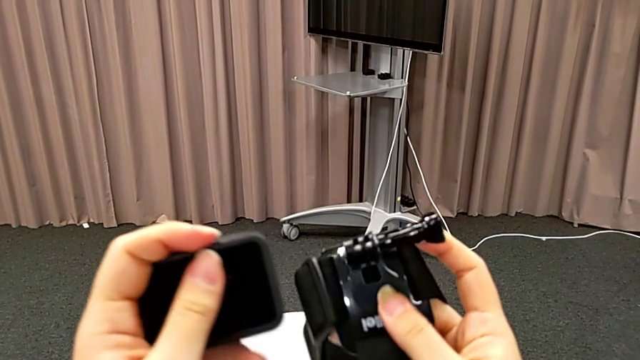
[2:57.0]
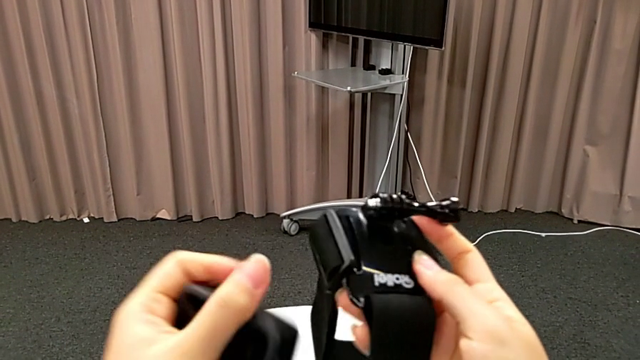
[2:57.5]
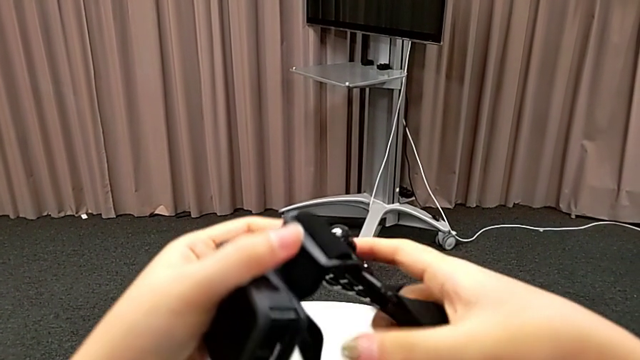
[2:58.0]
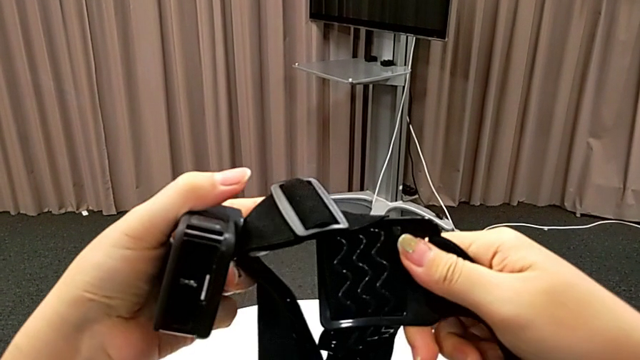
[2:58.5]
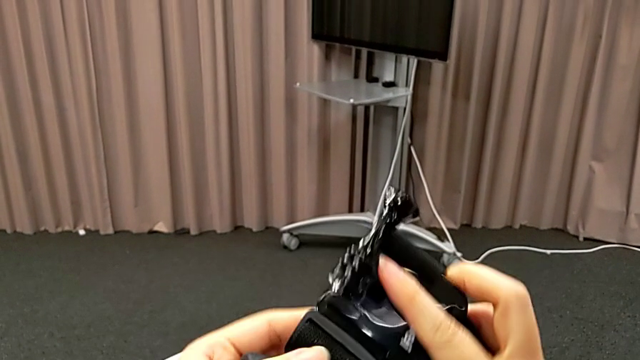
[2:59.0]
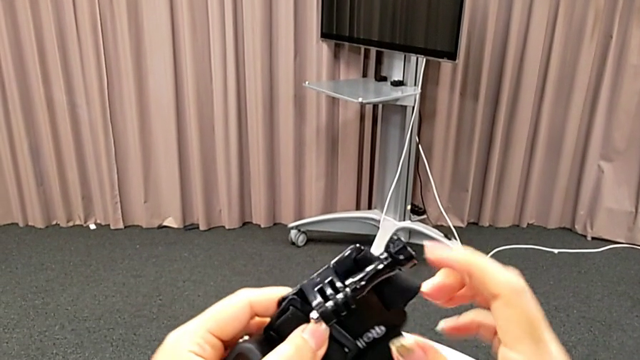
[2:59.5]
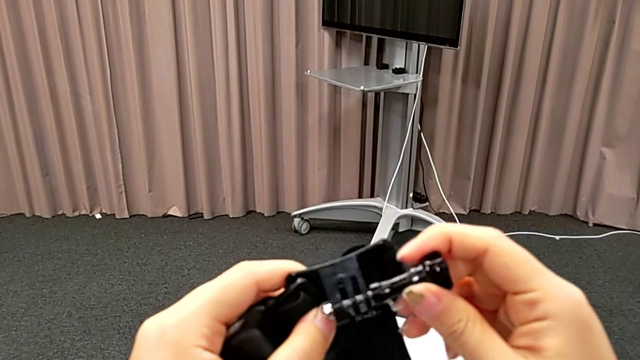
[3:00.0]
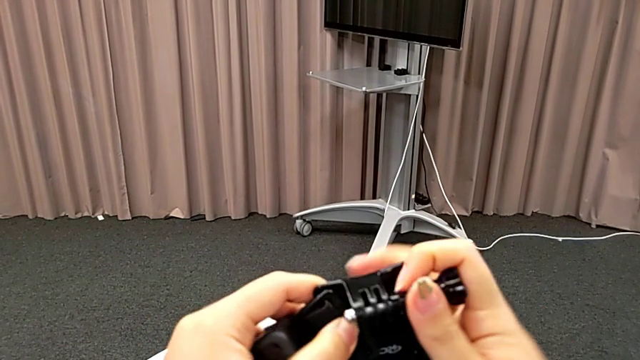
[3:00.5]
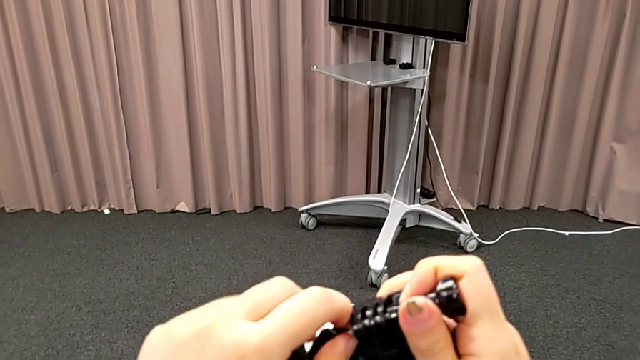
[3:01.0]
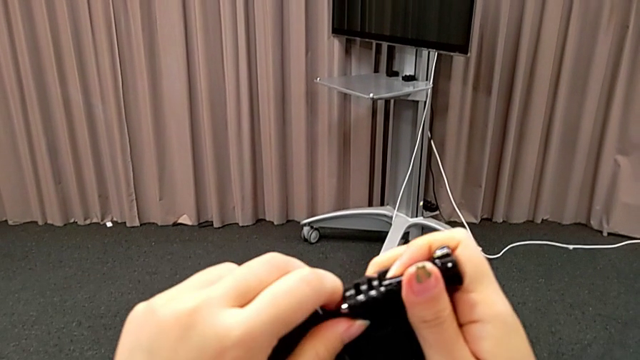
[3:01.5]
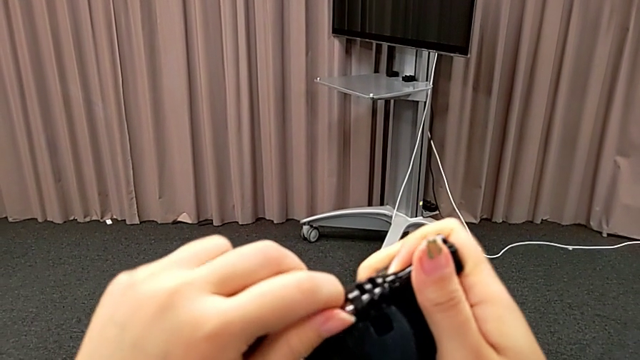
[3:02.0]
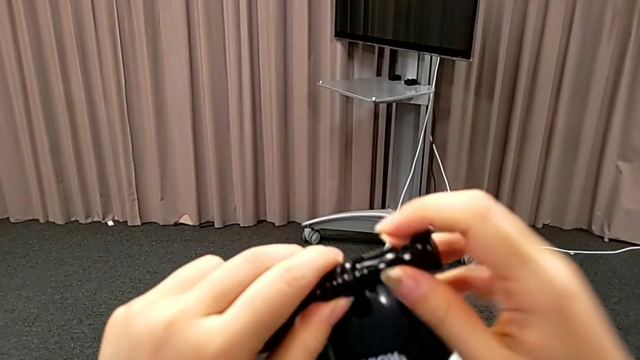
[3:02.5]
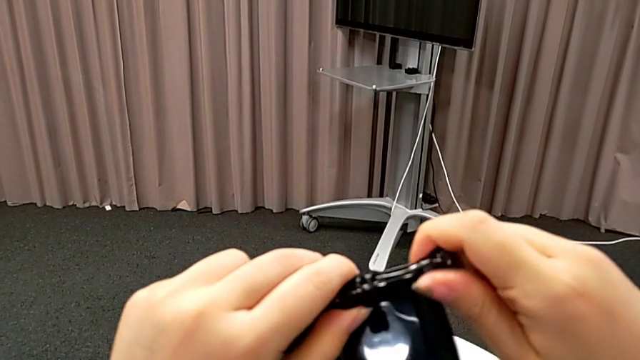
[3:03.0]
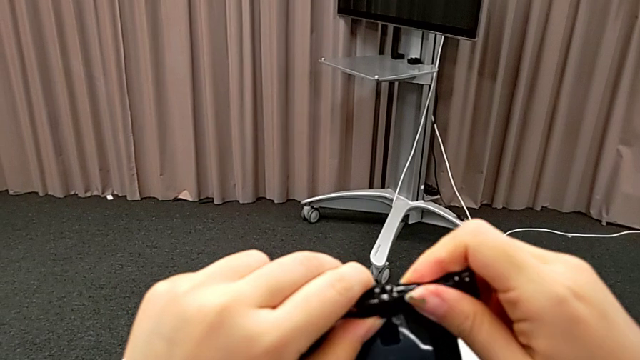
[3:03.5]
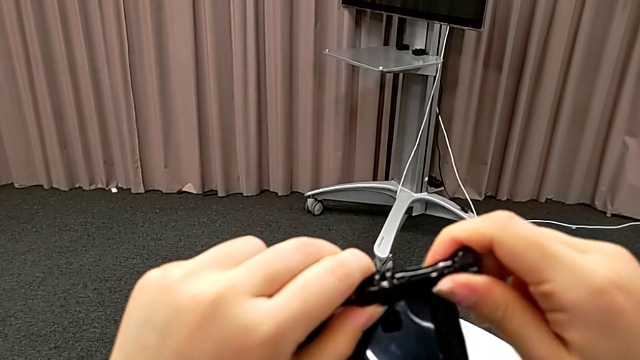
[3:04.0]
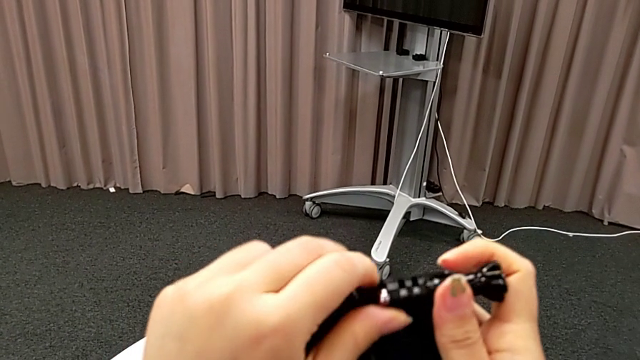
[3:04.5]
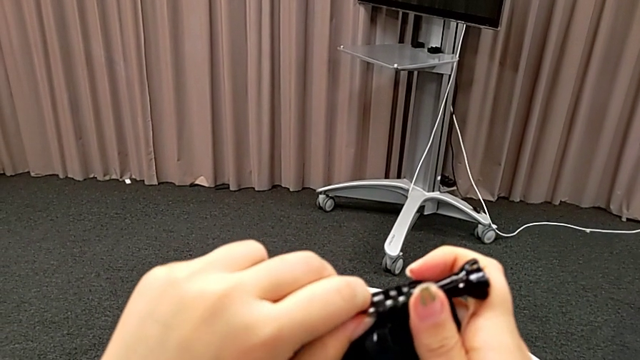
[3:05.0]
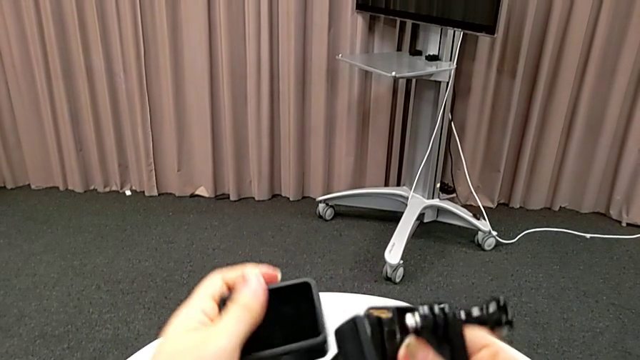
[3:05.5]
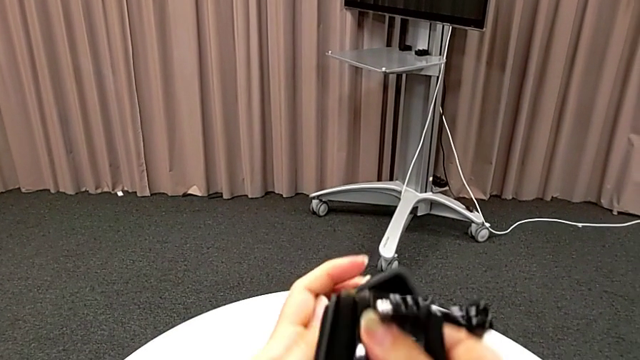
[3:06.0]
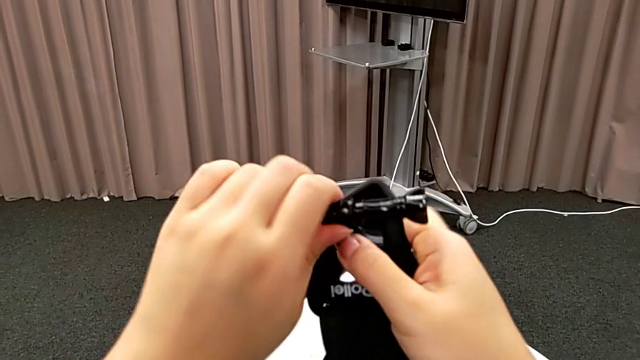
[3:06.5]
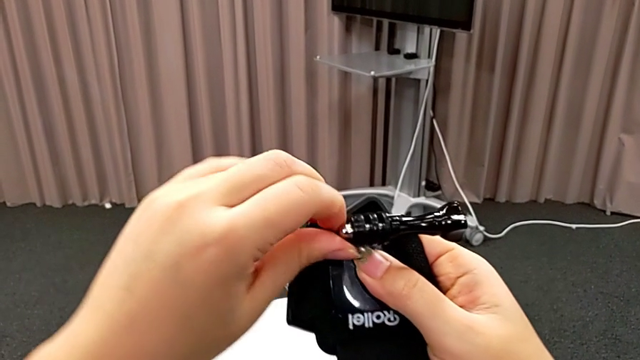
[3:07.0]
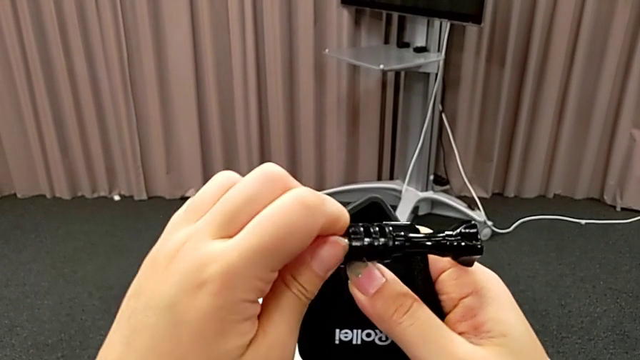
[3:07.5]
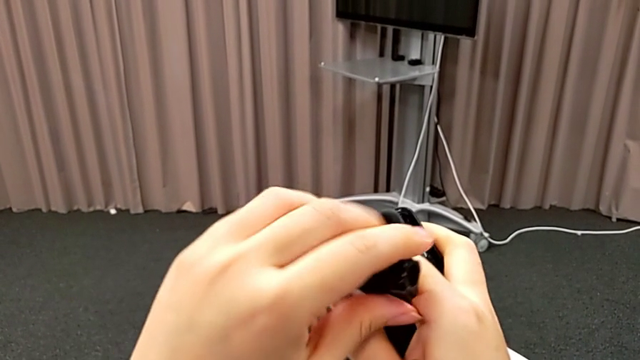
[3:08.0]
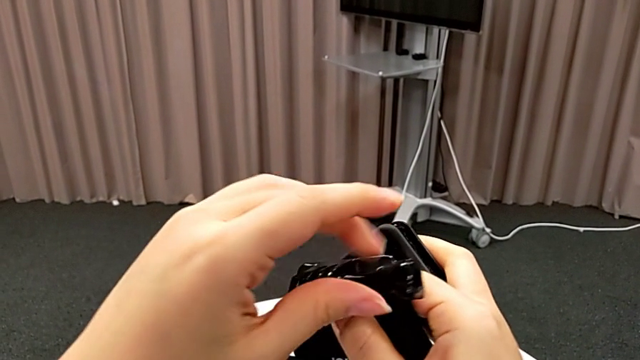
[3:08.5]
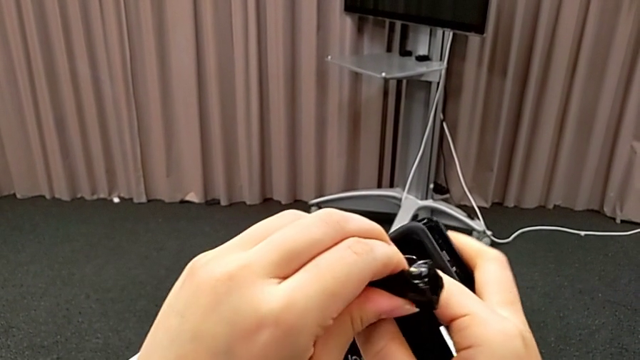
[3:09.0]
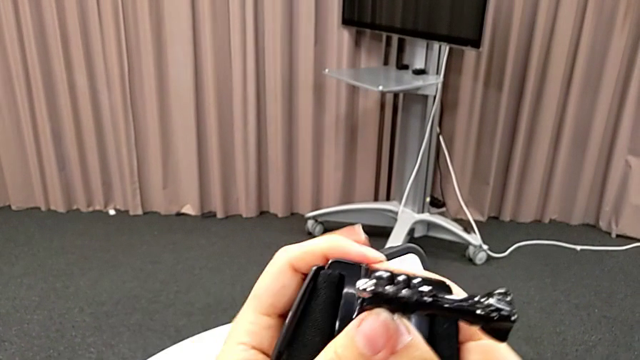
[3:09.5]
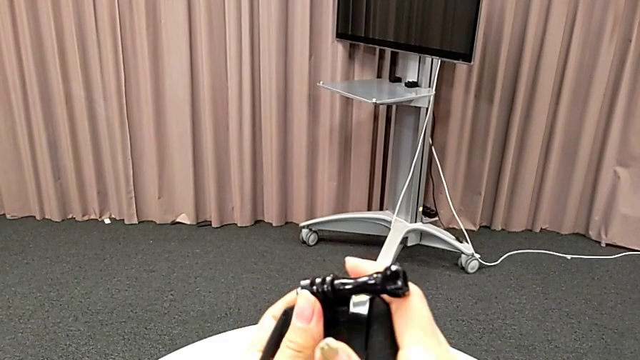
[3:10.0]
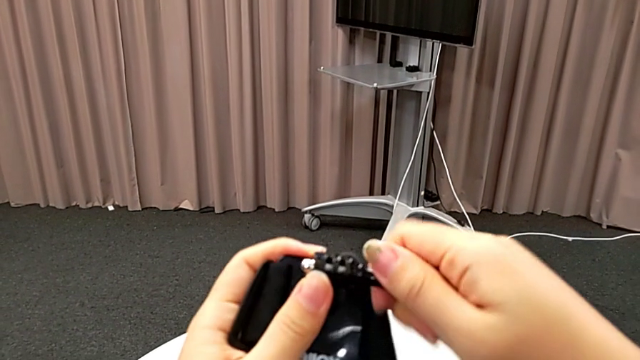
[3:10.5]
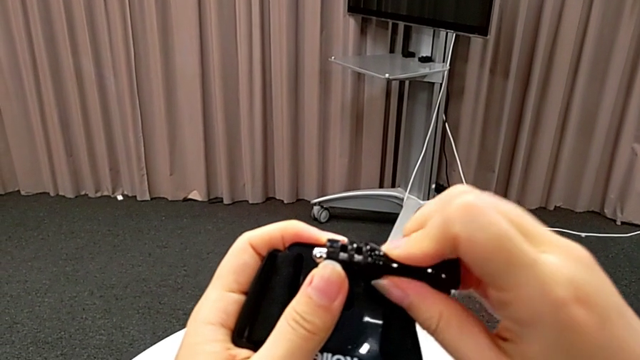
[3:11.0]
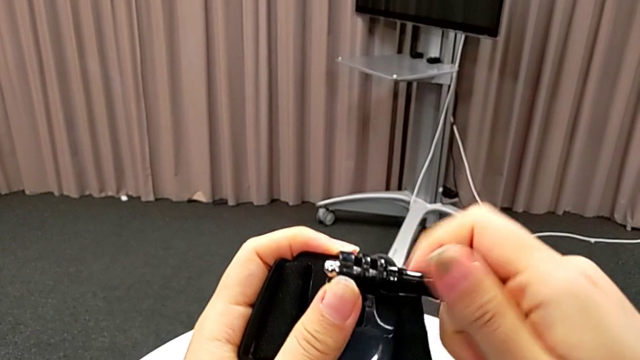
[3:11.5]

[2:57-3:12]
The camera wearer is inserting the GoPro into the strap. They keep inspecting the strap and begin to unscrew the screw.

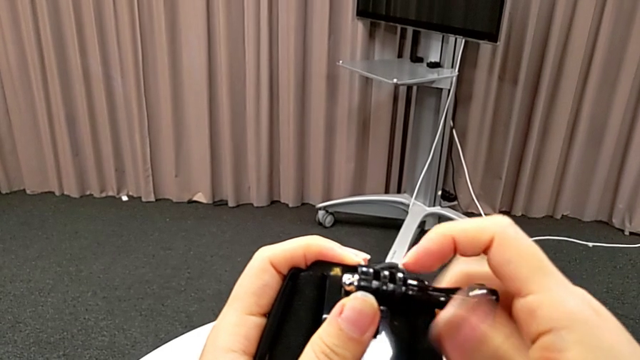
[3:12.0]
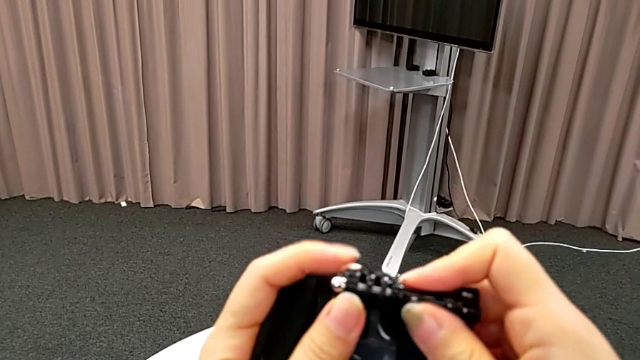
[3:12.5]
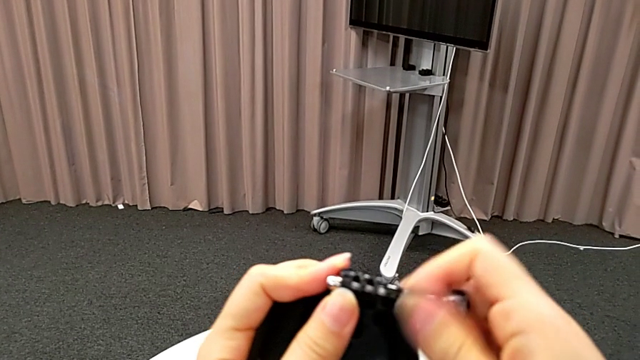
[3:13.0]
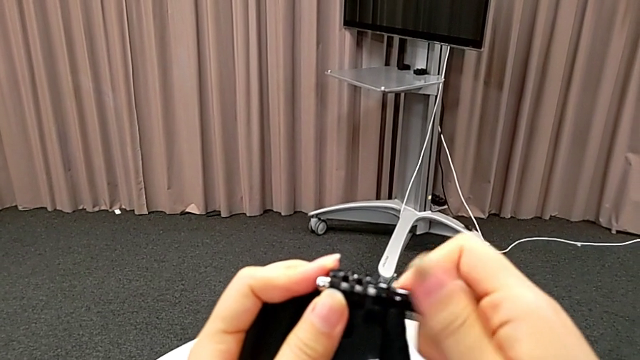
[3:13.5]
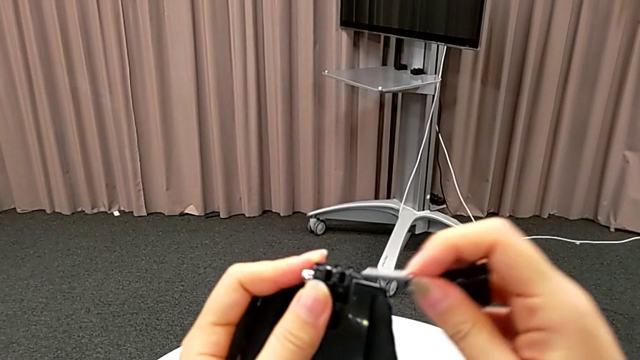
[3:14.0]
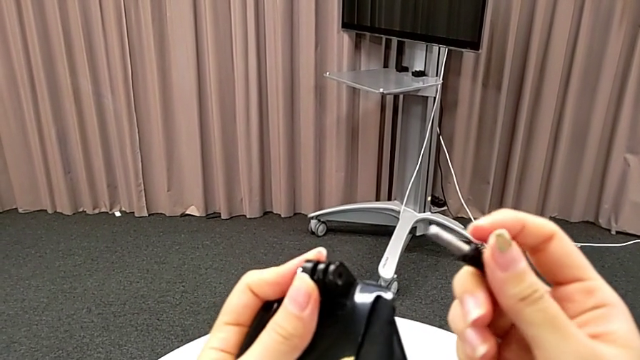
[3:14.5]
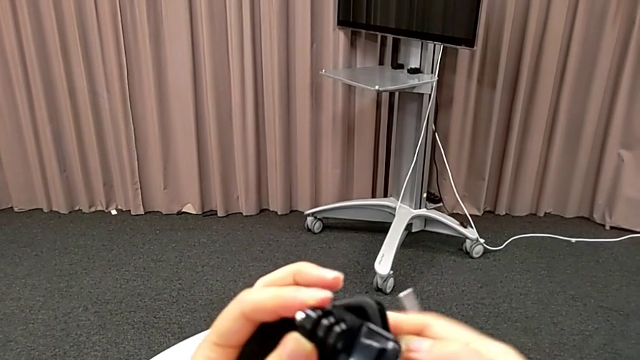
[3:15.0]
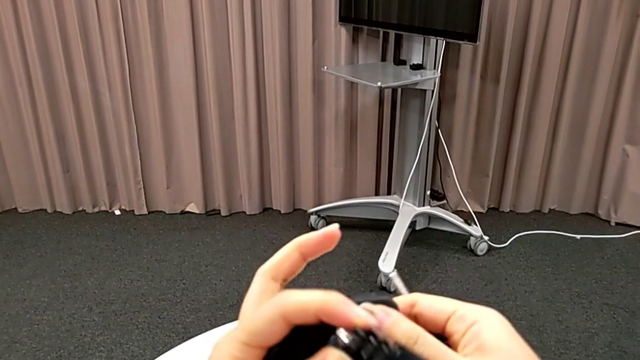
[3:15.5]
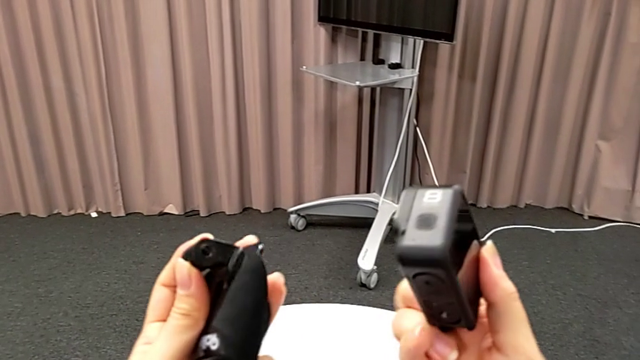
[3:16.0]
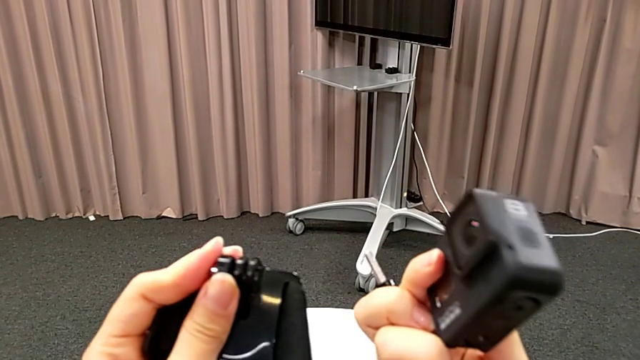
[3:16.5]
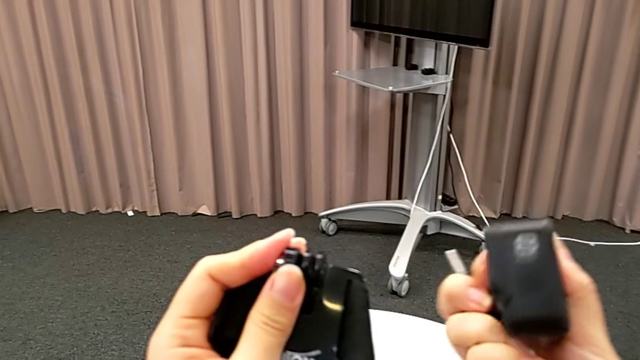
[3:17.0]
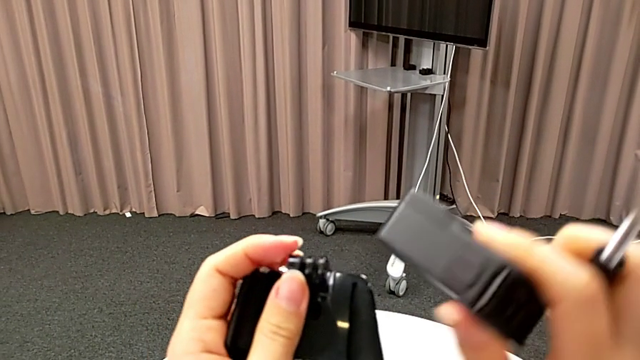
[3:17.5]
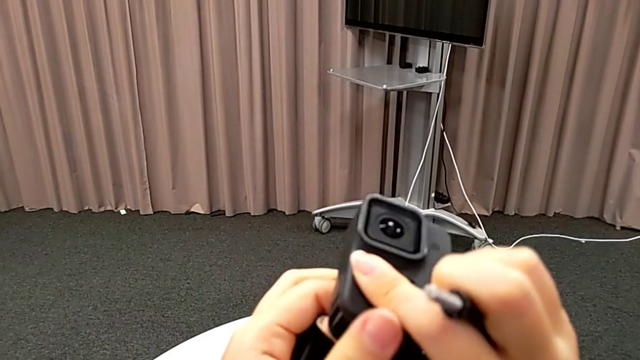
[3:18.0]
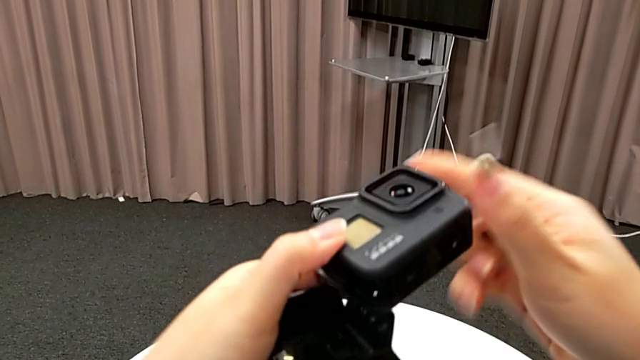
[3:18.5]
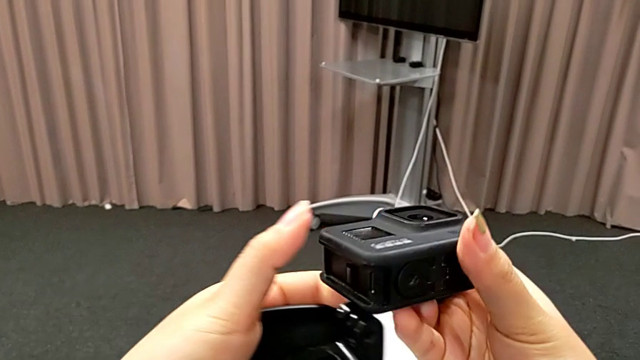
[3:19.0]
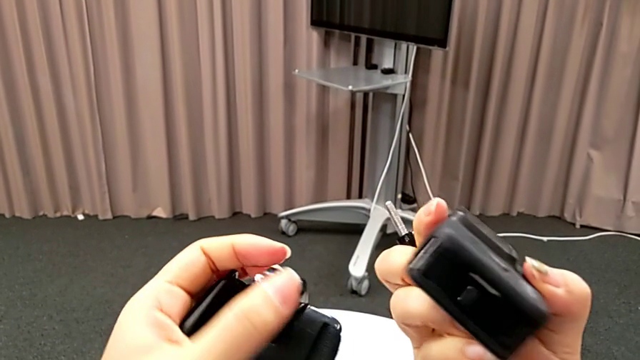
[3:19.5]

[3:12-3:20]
The camera wearer is inserting the GoPro into the strap. They keep unscrewing the screw and inspect the GoPro.
